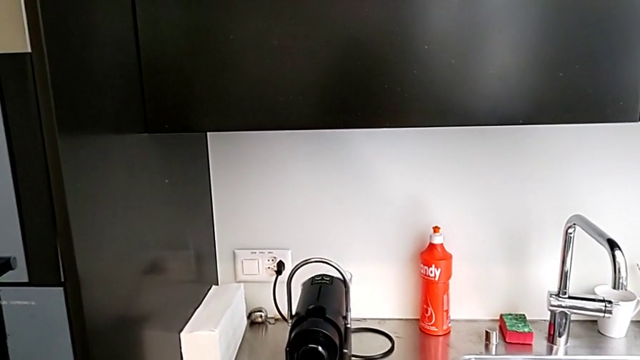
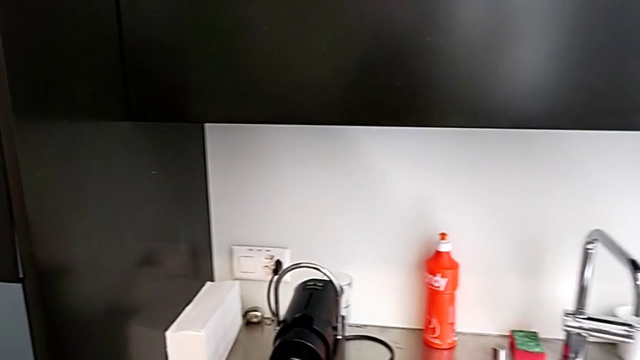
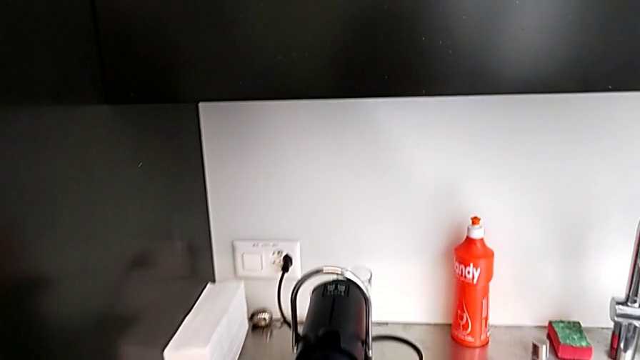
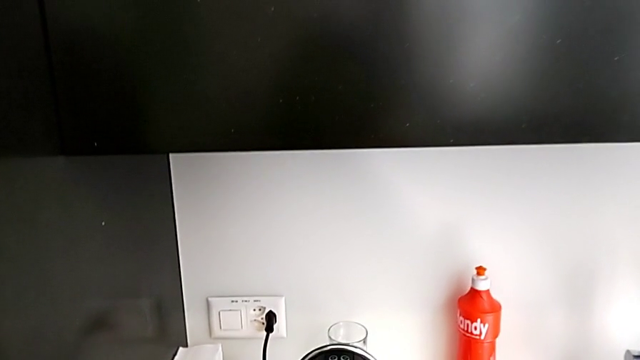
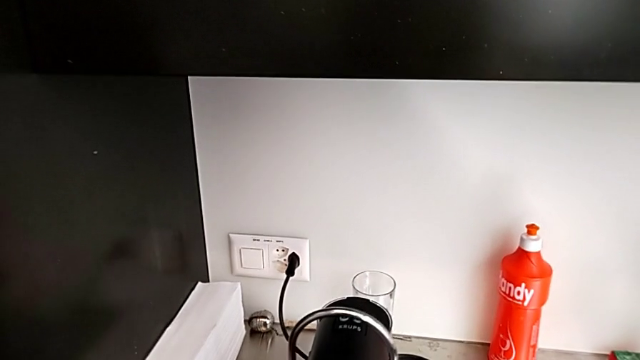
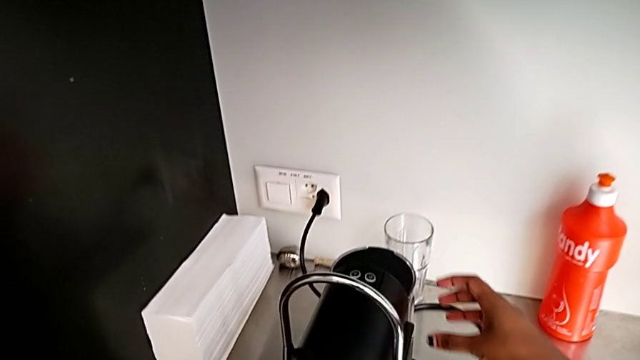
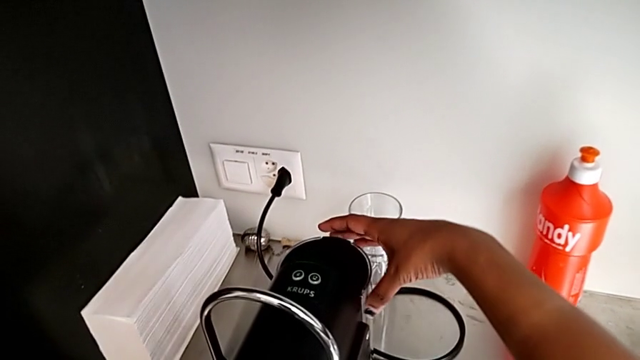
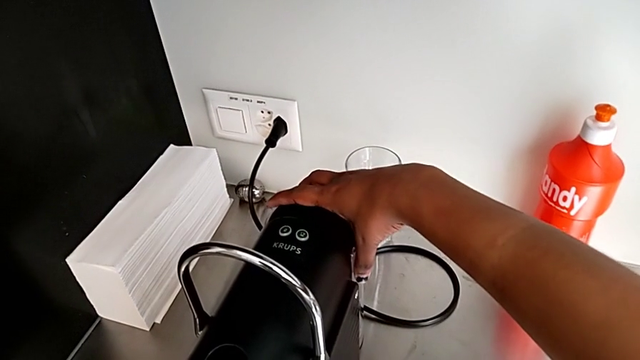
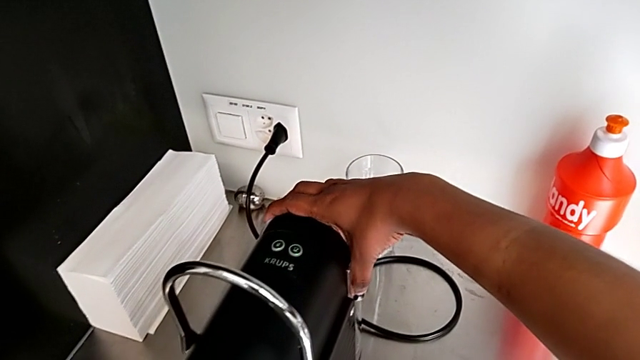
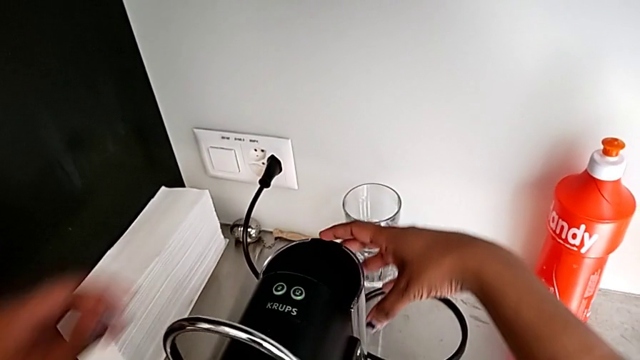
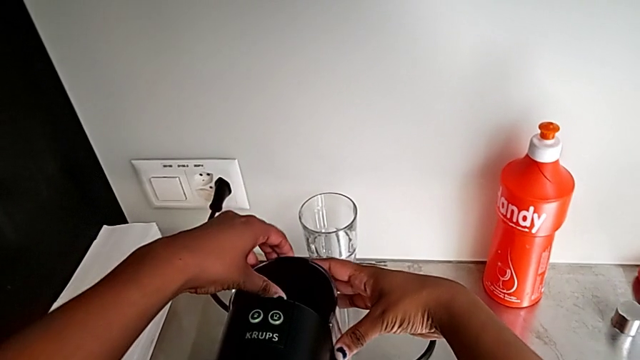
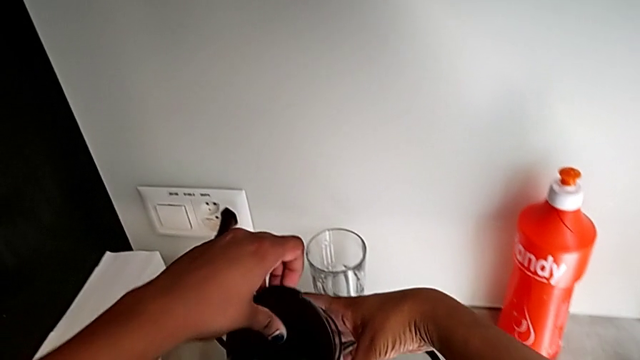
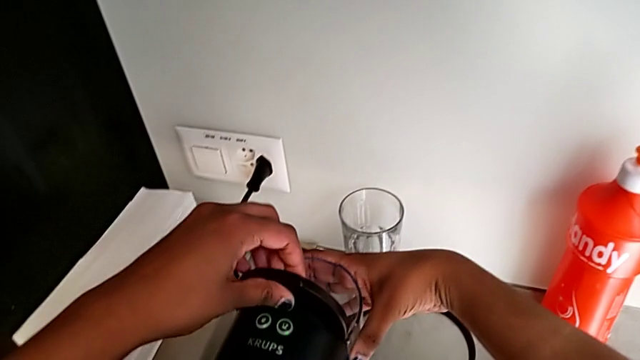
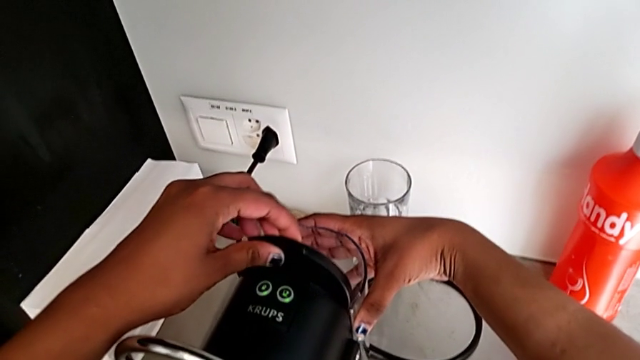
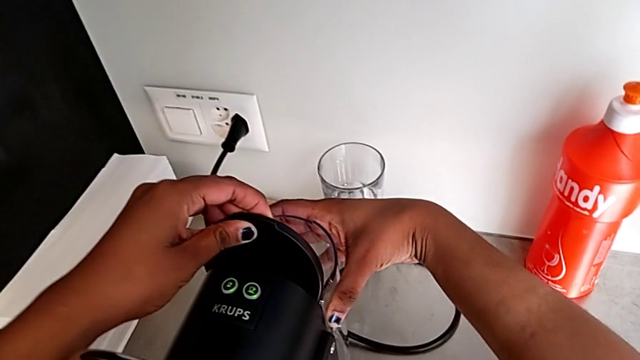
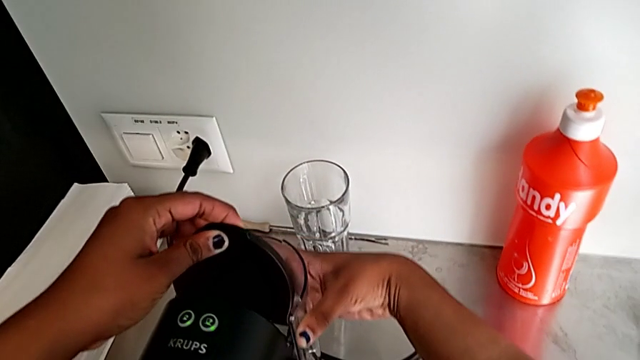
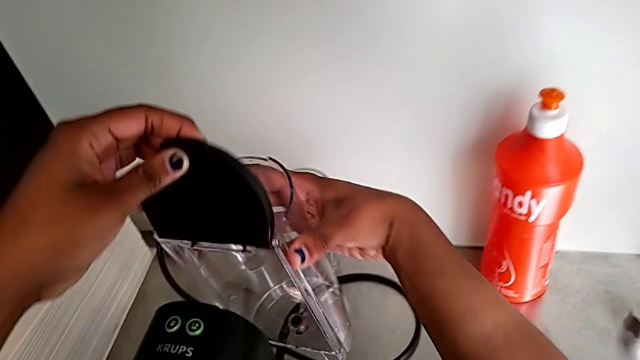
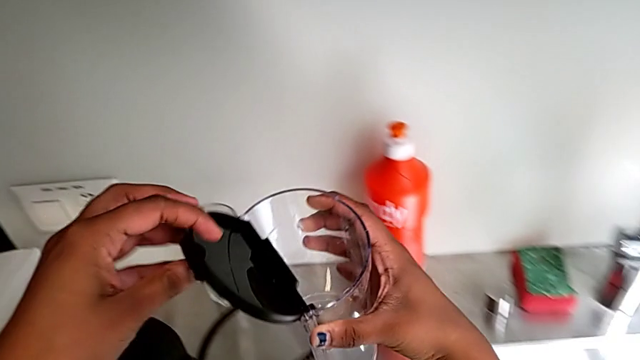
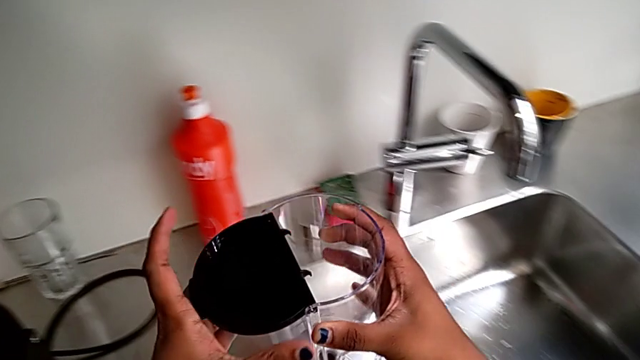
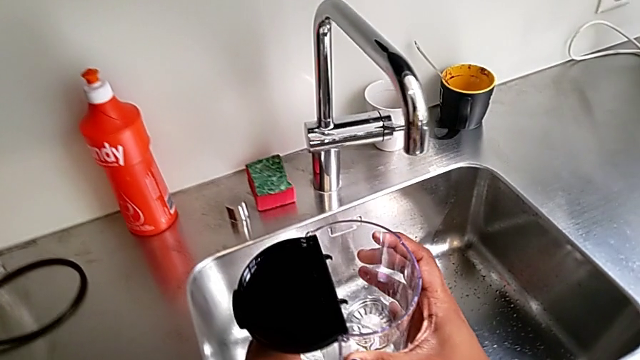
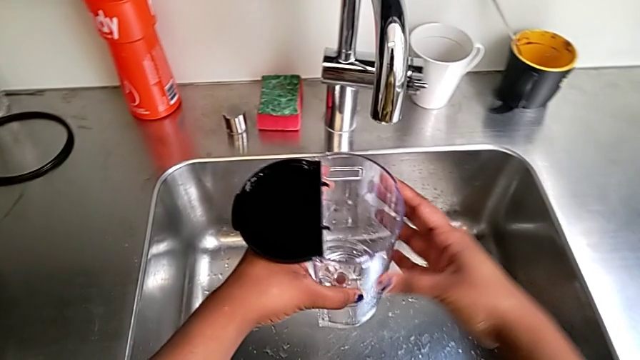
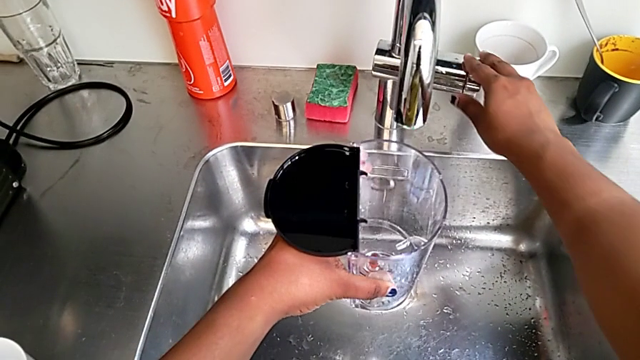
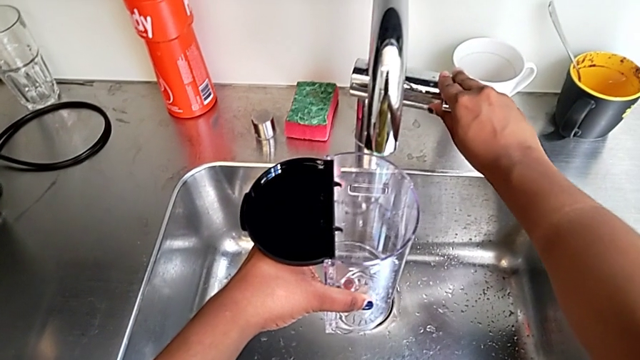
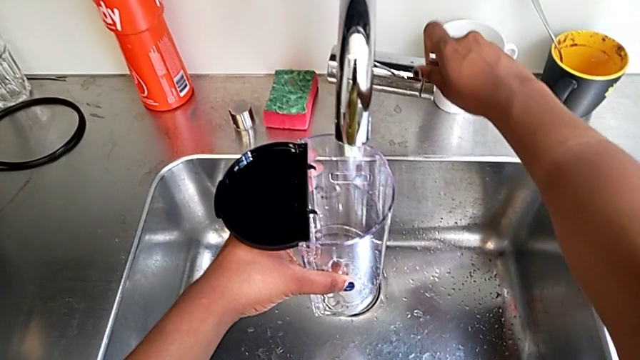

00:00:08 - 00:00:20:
The camera wearer is adding water to the water container. They approach the water container and grab it with the right hand, approach the lid and open it with the left hand, pull the water container and approach the faucet with the right hand, and open the faucet.

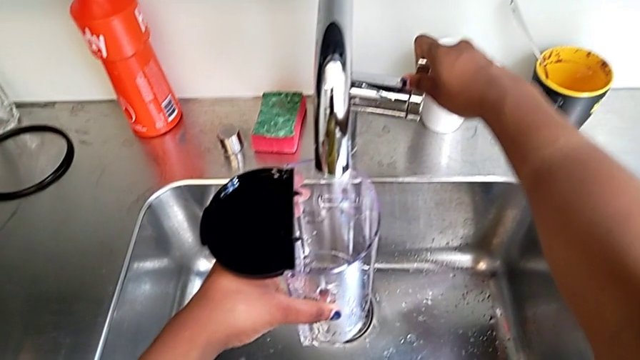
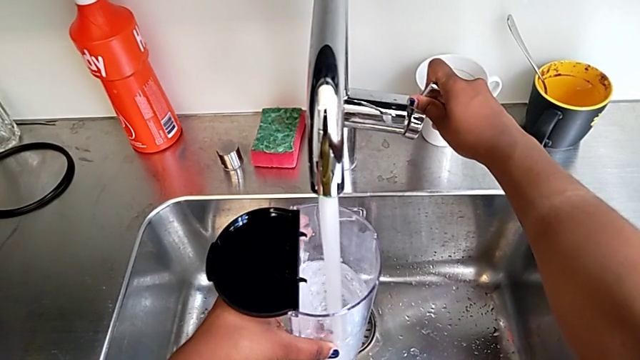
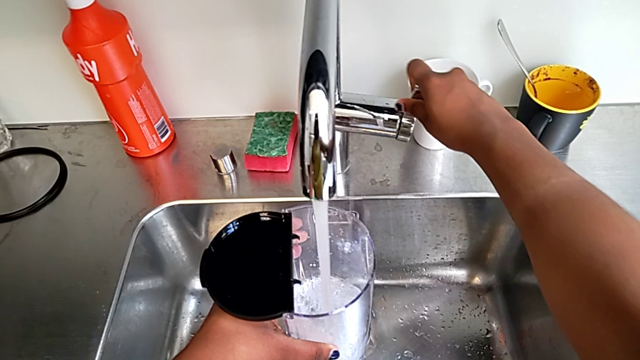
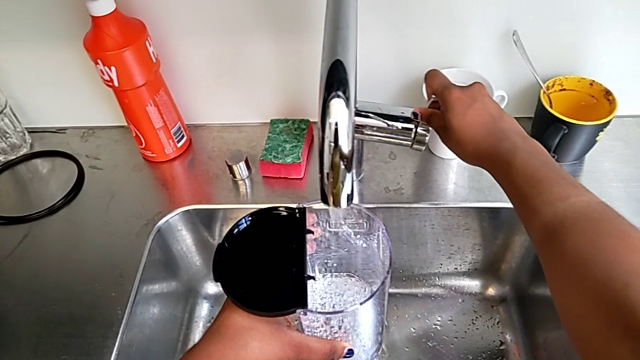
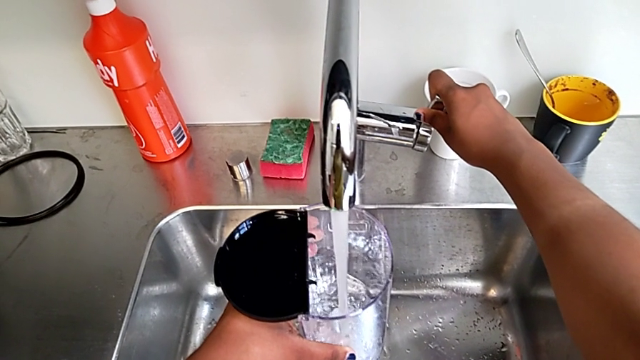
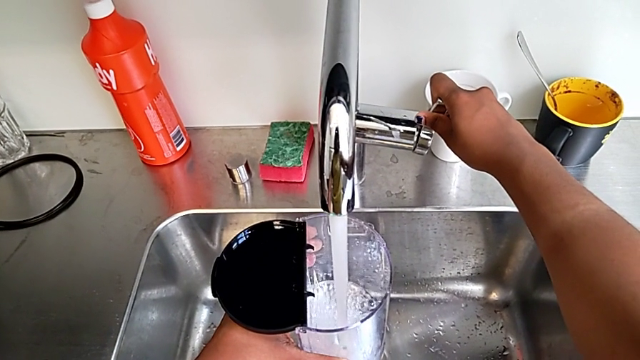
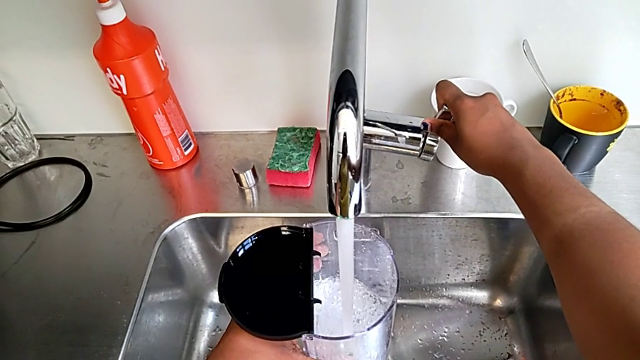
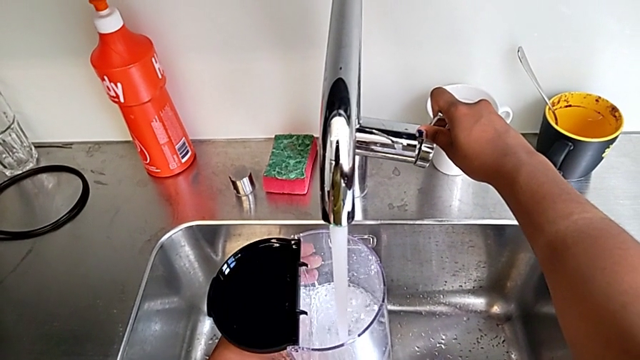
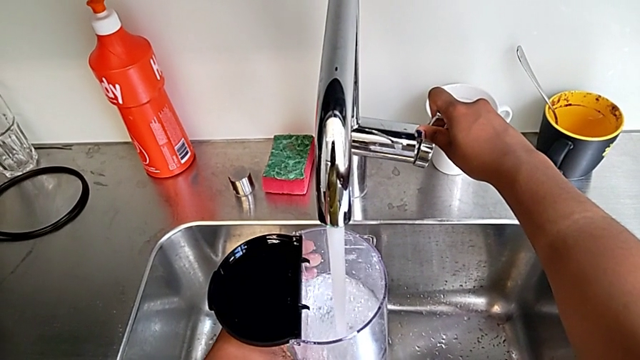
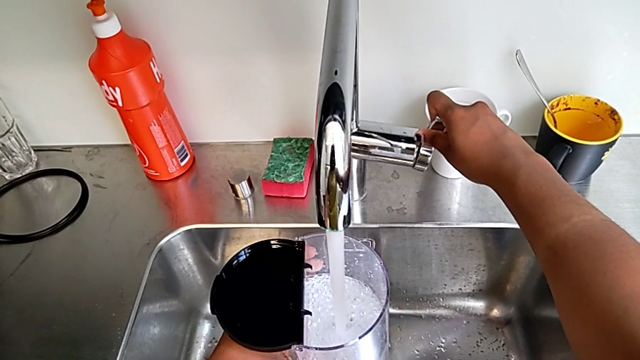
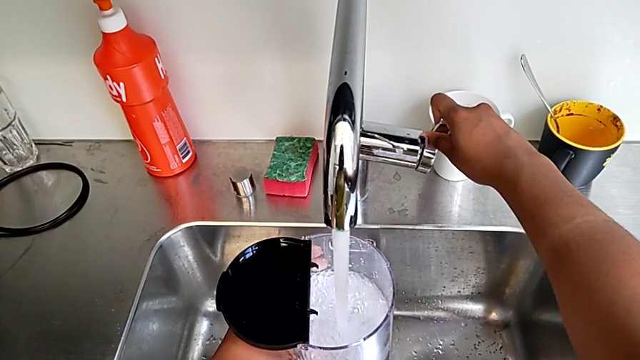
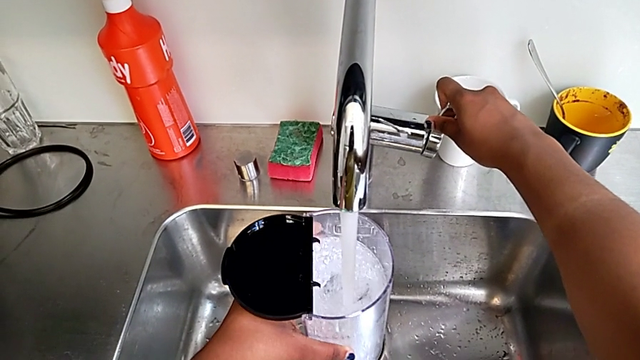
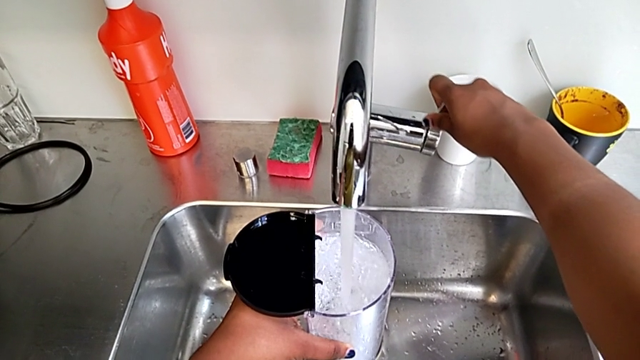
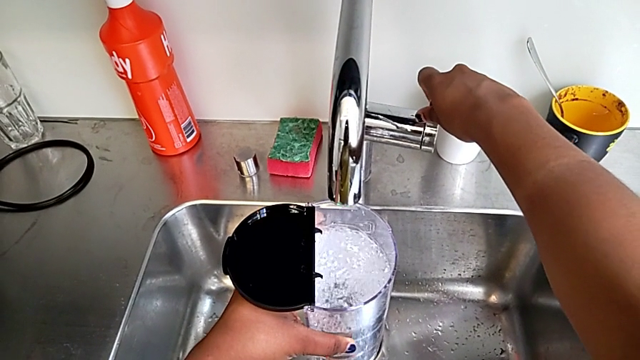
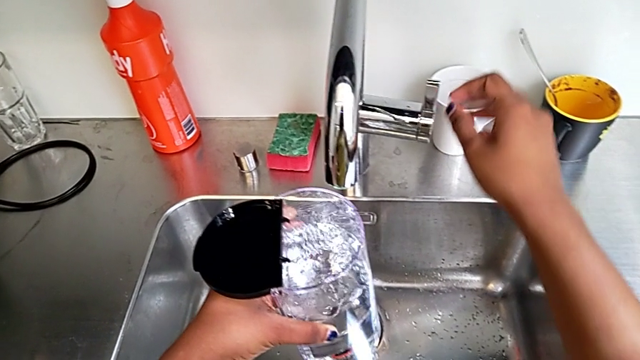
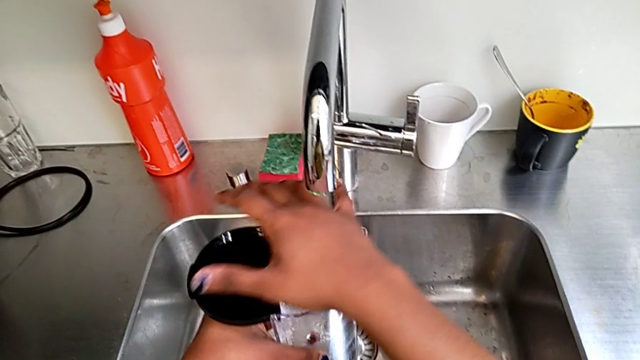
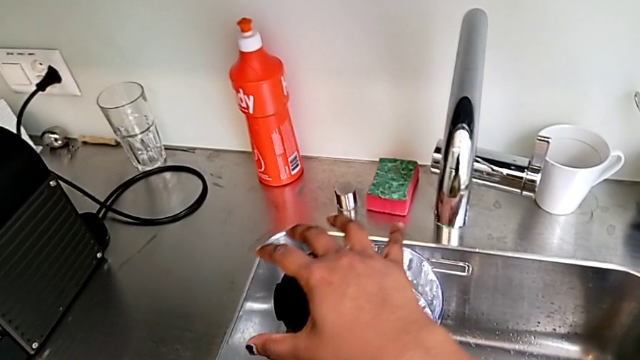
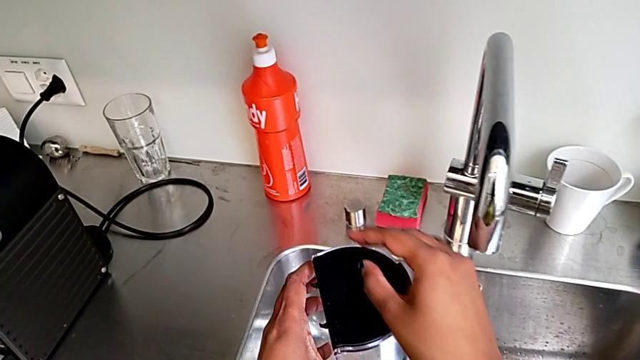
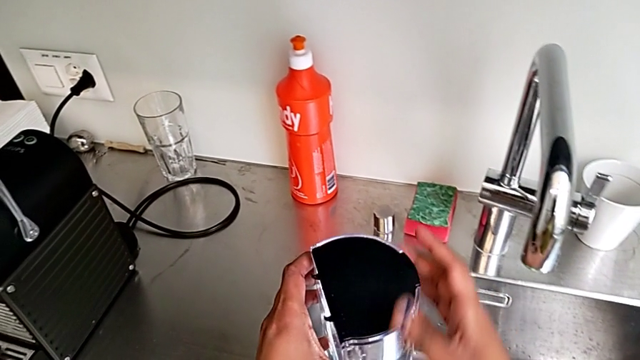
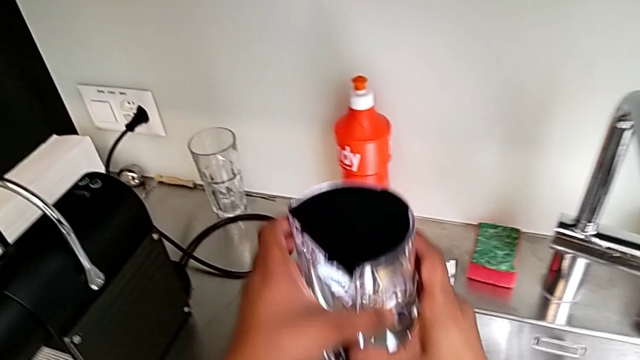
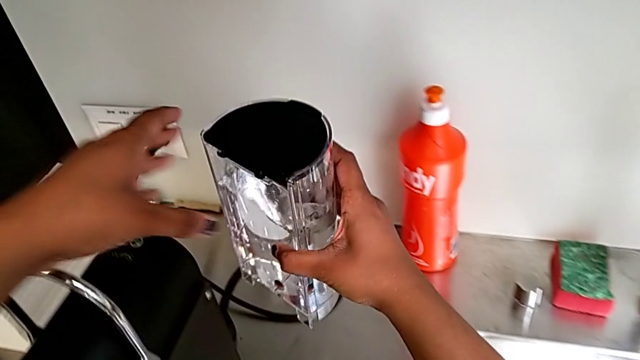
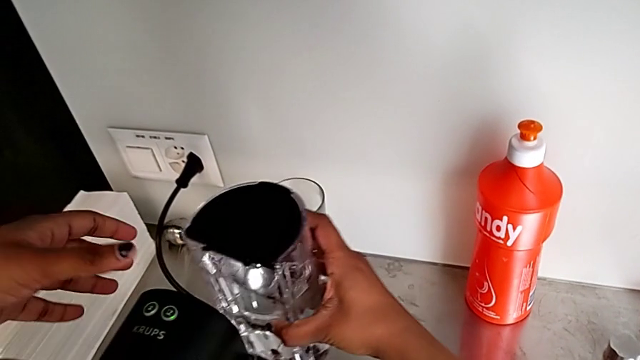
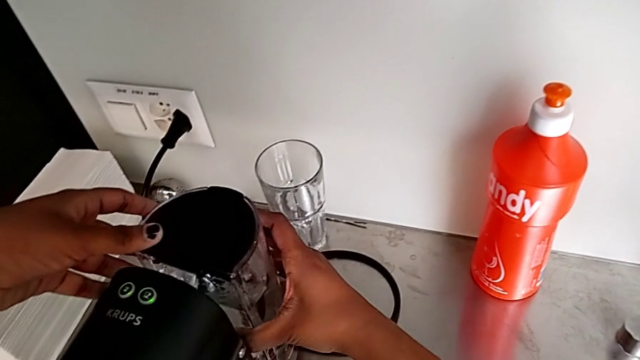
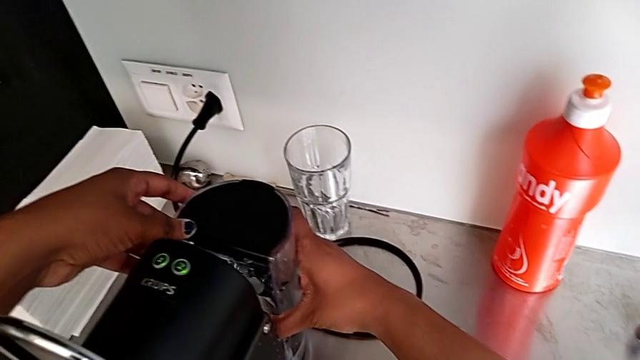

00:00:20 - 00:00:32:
The camera wearer is adding water to the water container. They pour the water with the left hand, close the faucet, close the lid with the right hand and insert the water container with the right hand.
